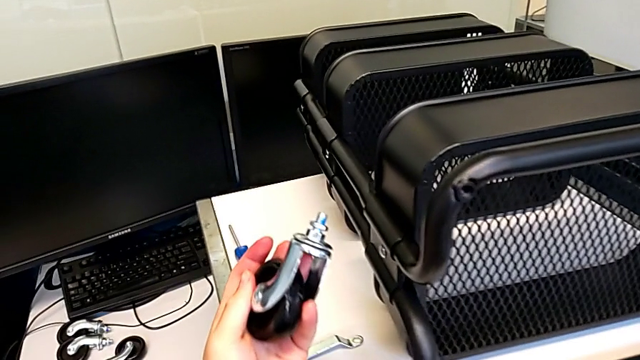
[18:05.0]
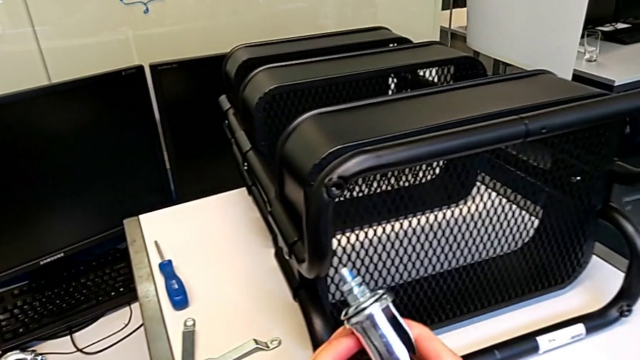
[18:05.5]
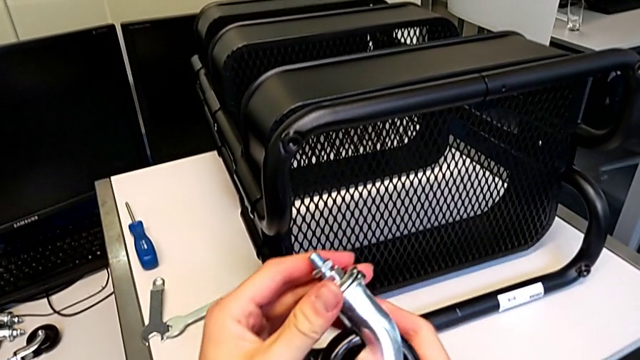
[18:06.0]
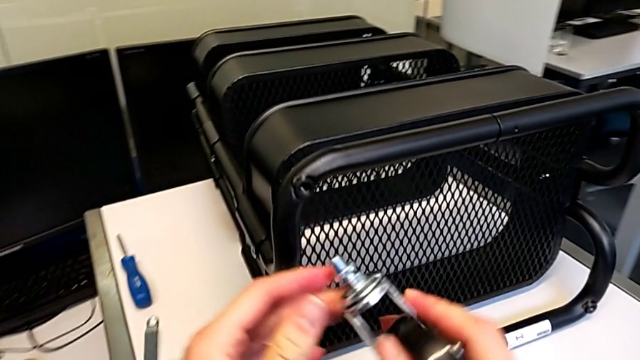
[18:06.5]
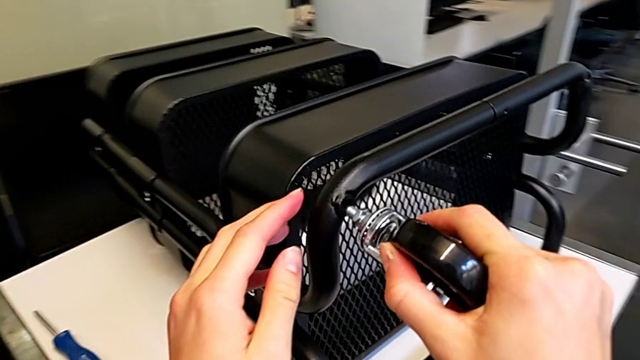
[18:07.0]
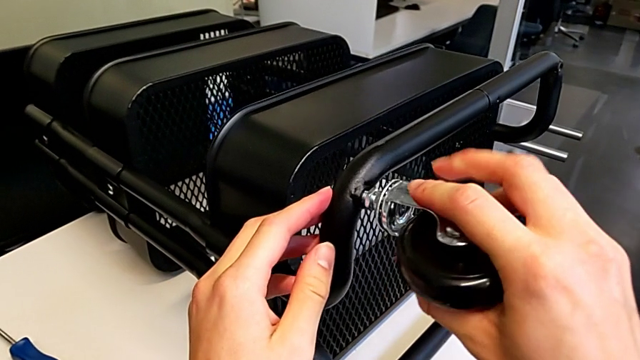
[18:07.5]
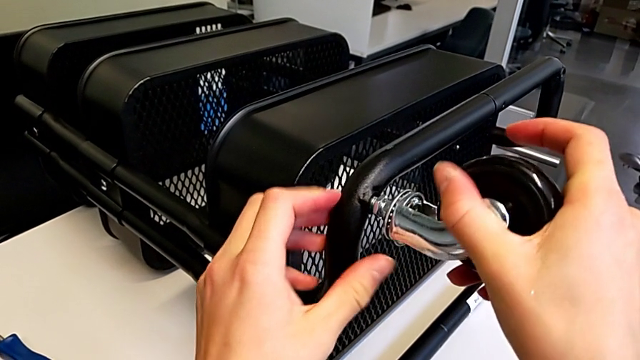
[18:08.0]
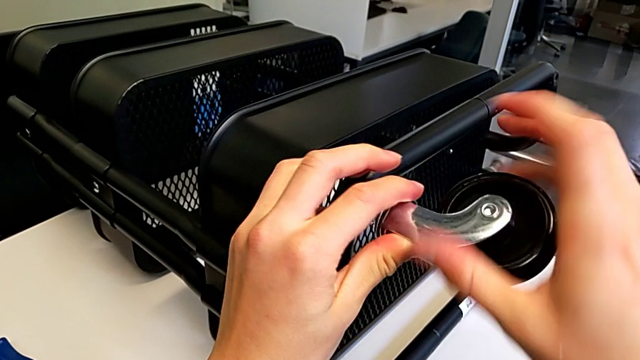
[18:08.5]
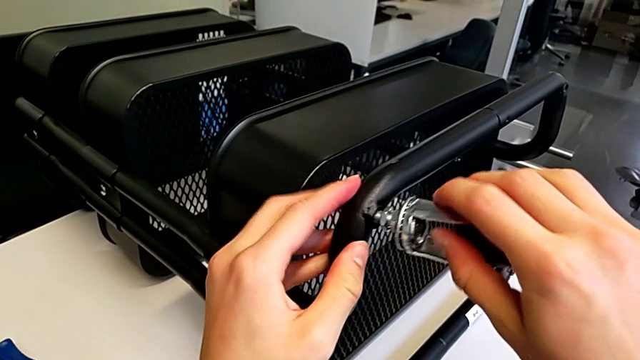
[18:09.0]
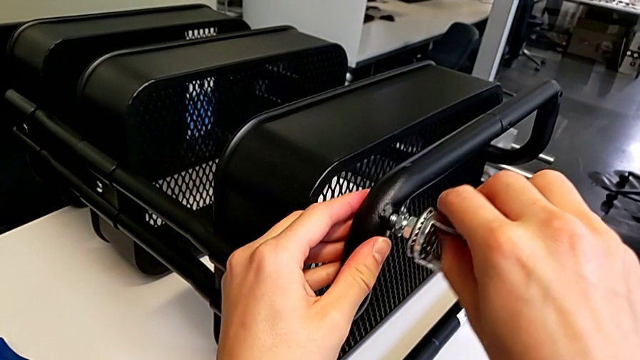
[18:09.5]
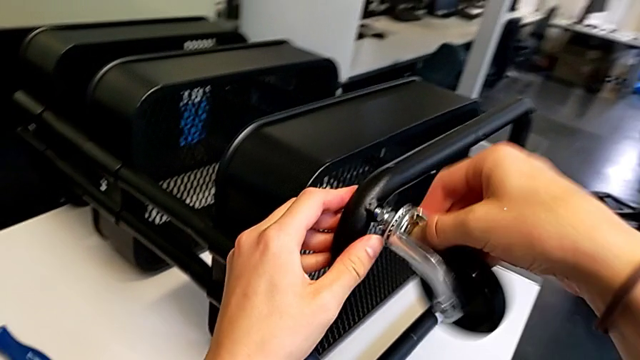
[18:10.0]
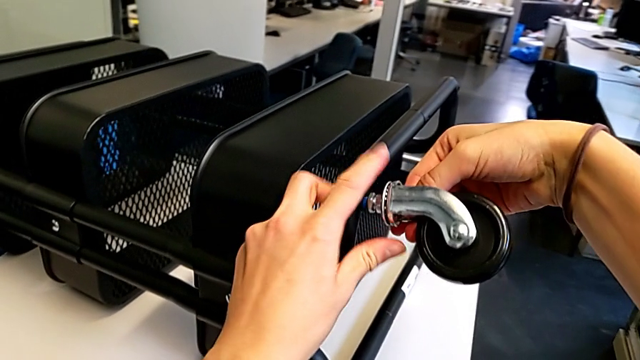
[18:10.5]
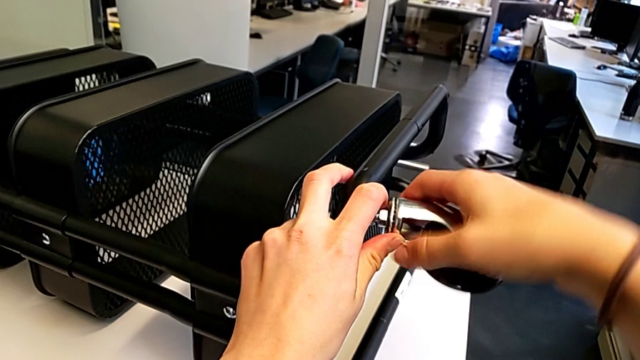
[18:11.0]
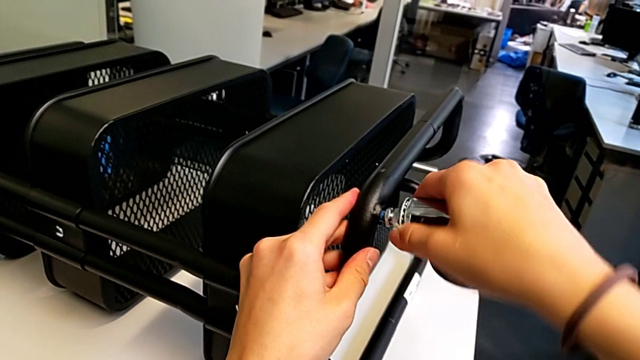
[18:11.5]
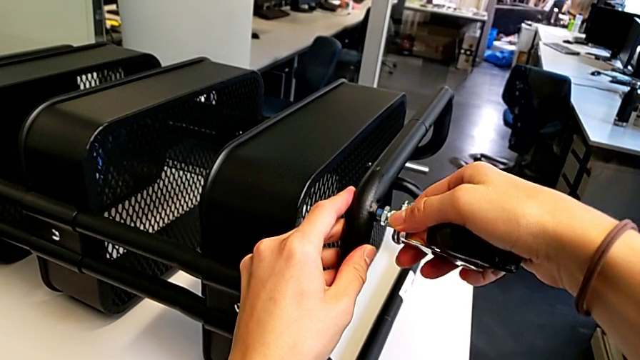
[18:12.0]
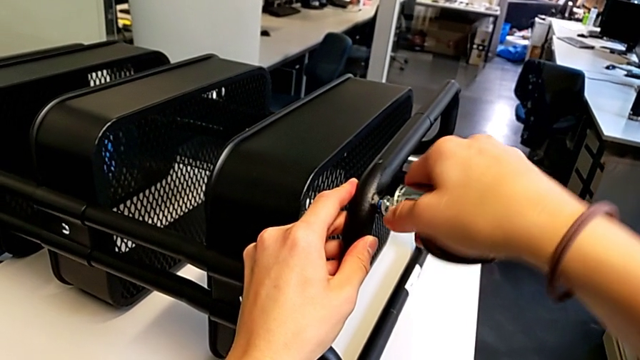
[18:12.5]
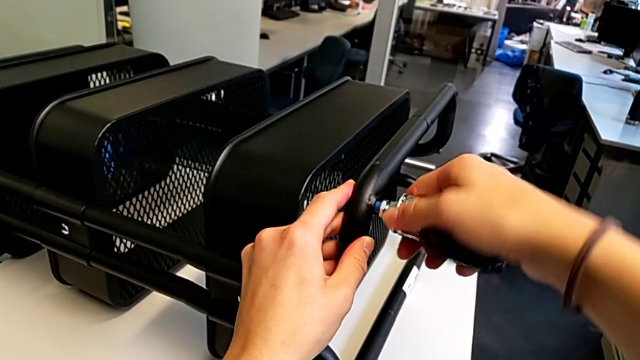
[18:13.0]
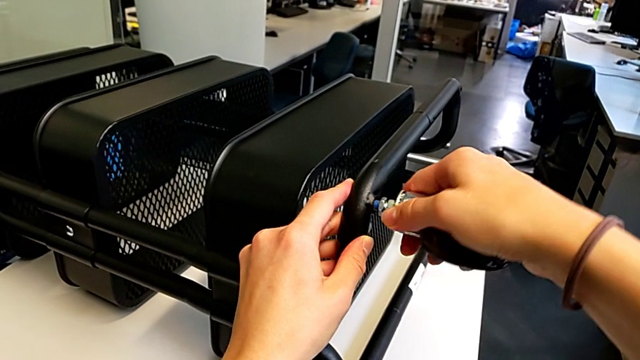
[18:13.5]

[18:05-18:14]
The camera wearer is screwing the first wheel. They lift the wheel, insert it and screw it.

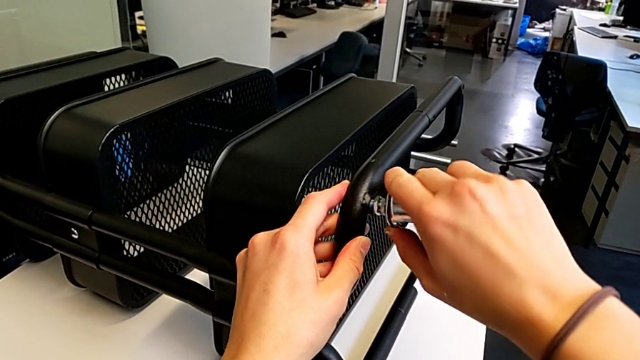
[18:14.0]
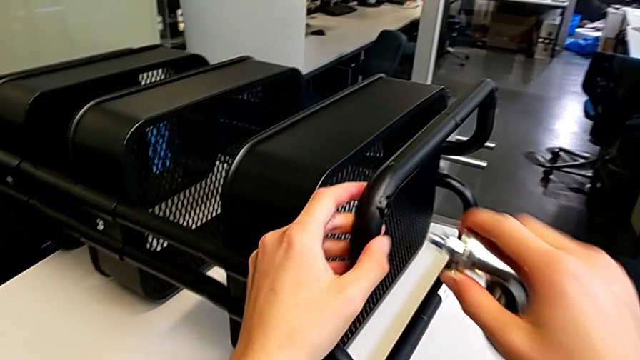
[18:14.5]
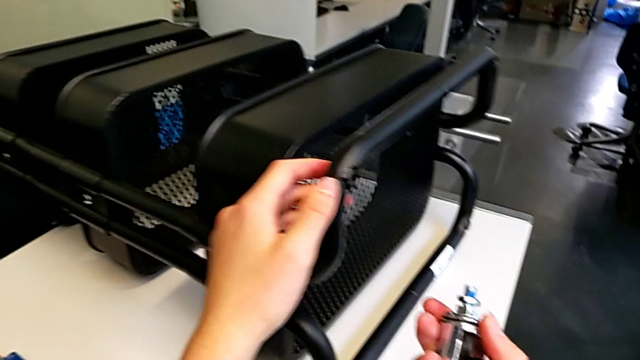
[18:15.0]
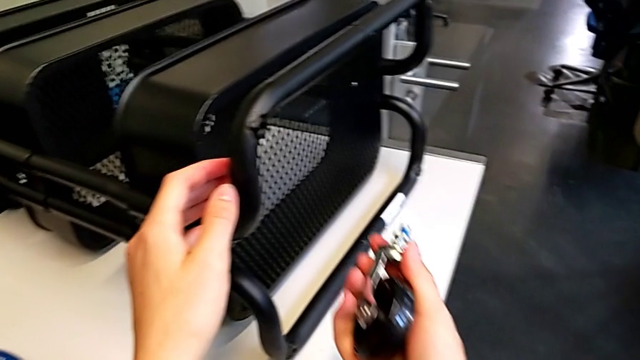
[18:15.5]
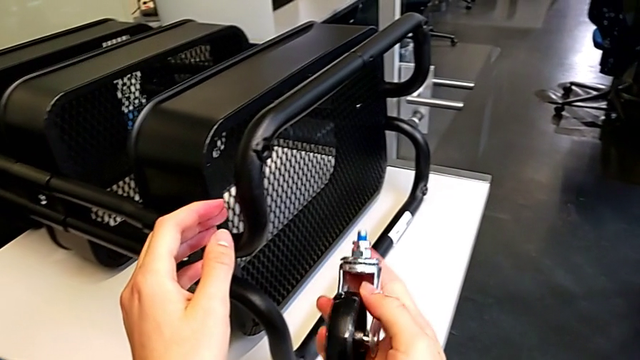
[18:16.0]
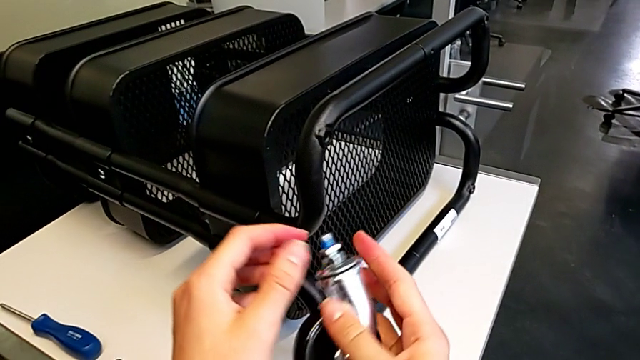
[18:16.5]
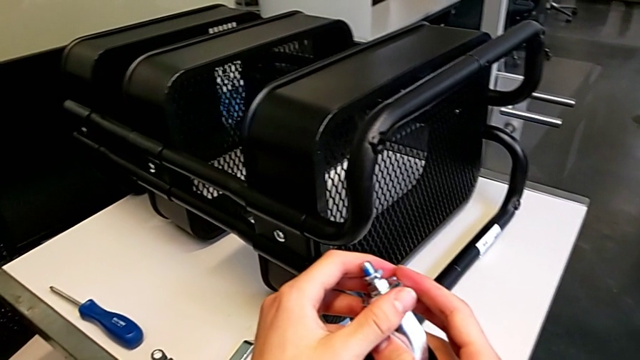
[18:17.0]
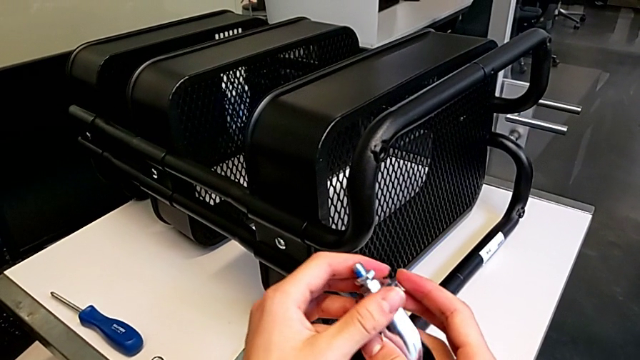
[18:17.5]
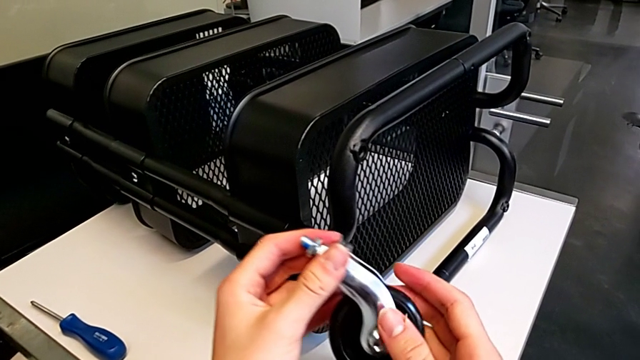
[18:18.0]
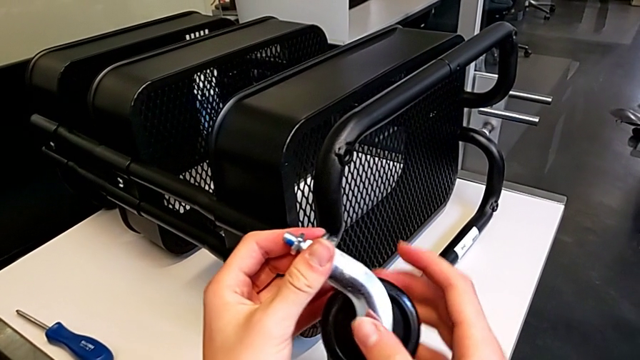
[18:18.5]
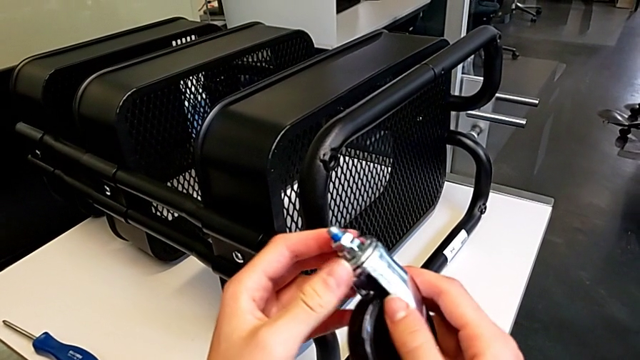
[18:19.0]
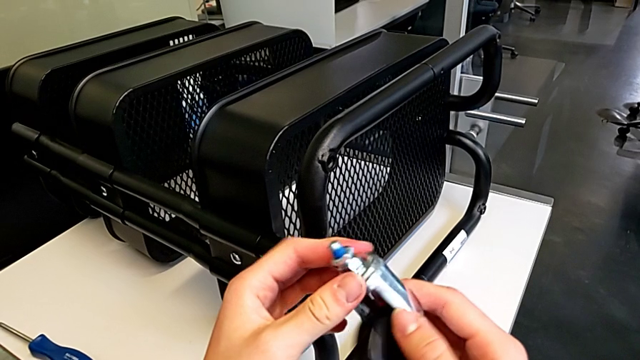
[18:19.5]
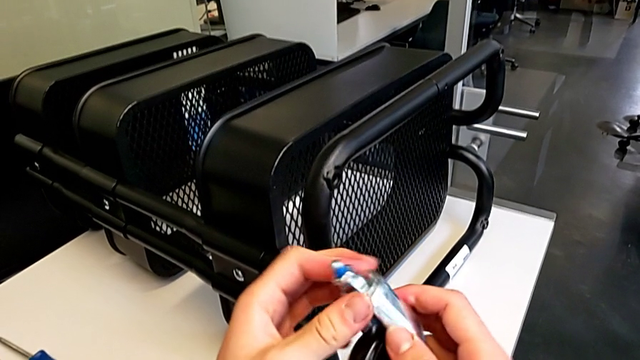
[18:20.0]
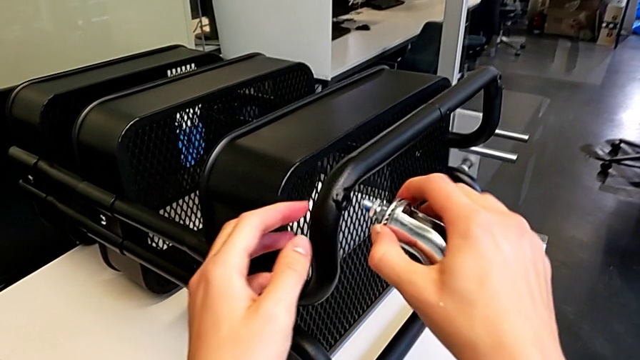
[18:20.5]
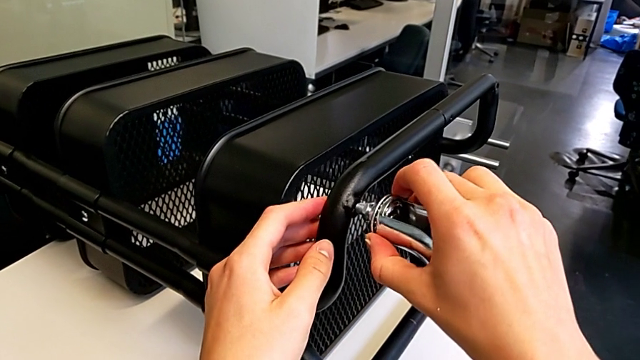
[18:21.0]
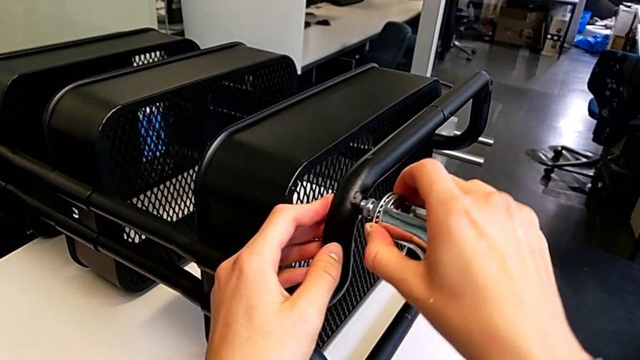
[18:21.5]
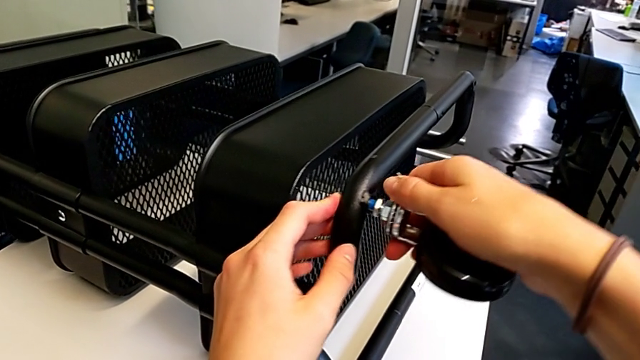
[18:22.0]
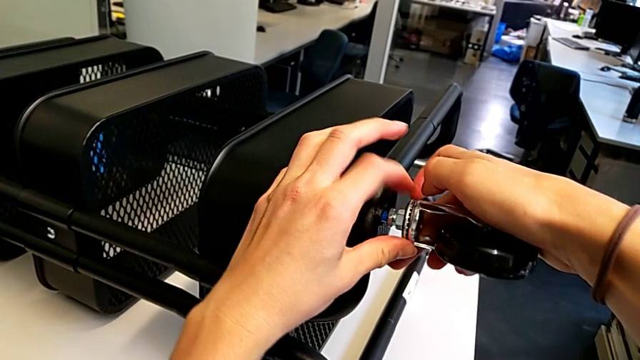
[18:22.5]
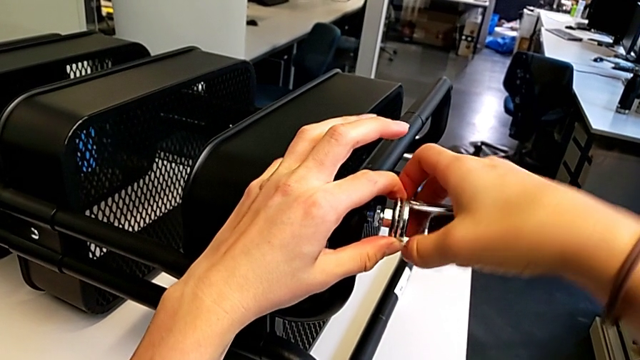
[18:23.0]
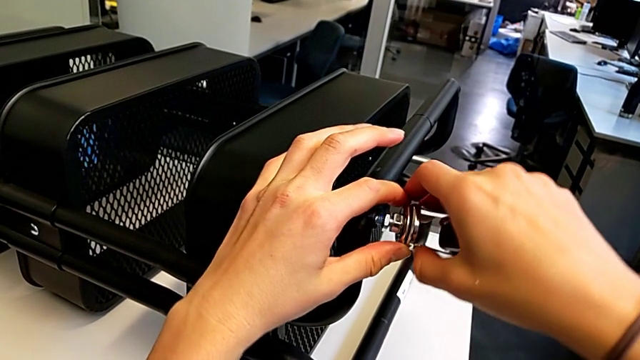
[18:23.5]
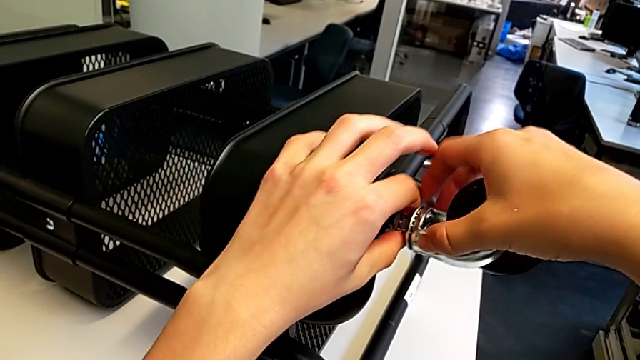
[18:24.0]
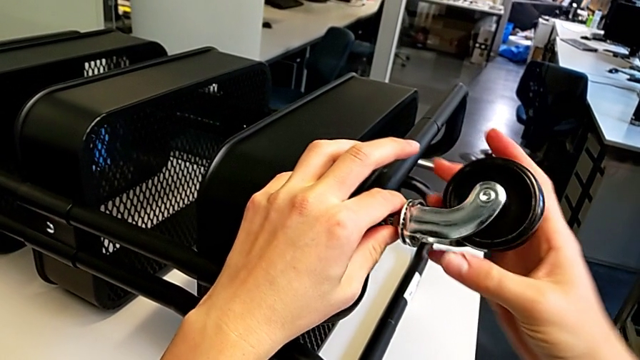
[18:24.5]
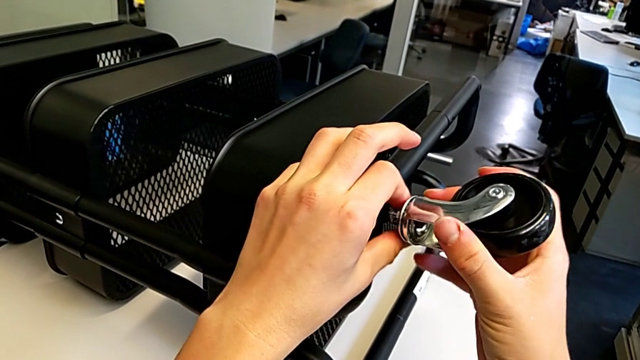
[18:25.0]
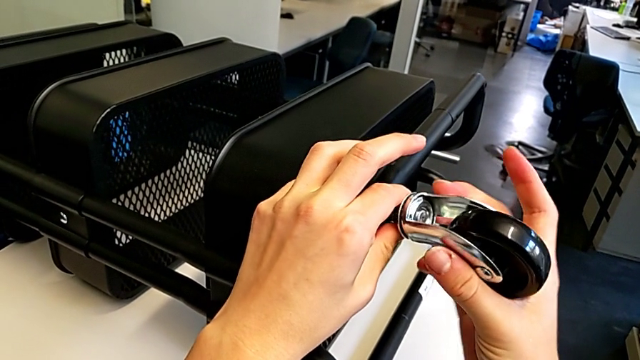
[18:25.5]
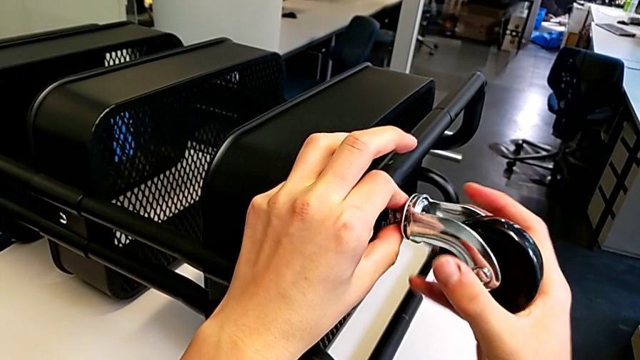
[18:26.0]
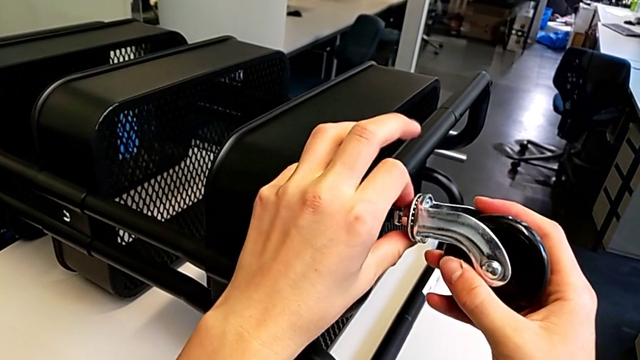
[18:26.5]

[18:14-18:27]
The camera wearer is screwing the first wheel. They inspect the wheel, insert it and begin to screw it.
